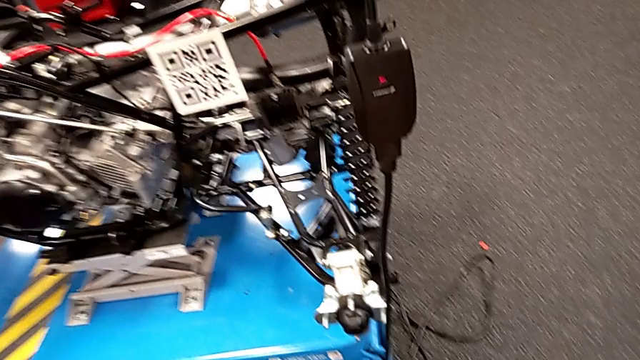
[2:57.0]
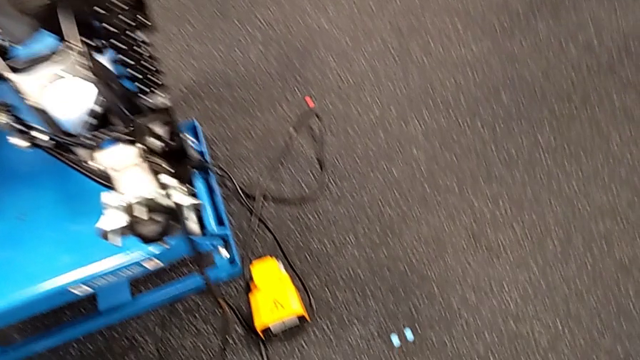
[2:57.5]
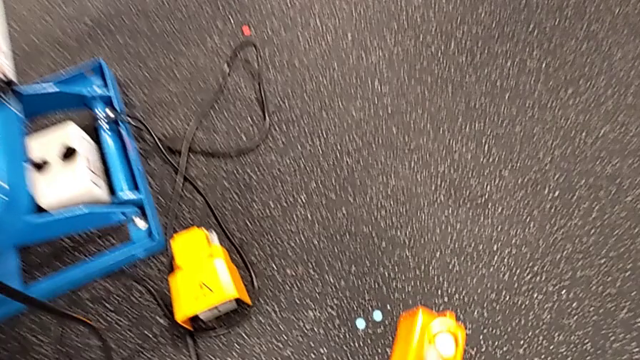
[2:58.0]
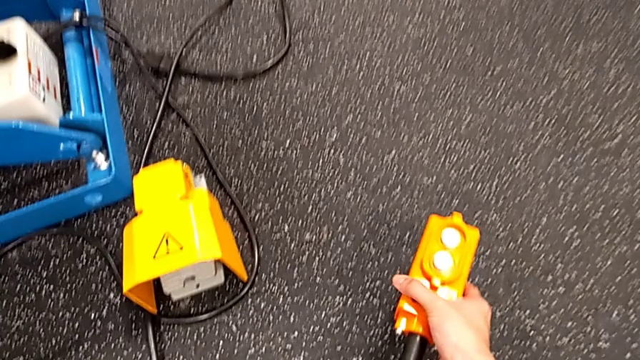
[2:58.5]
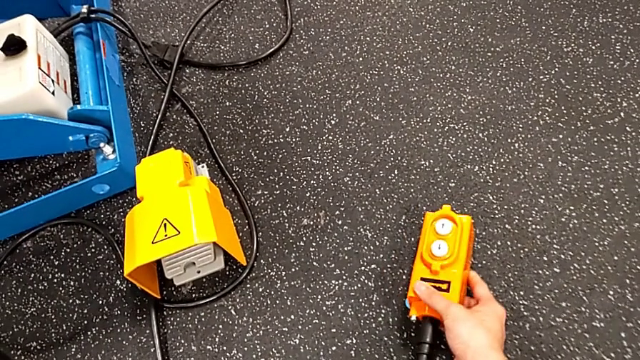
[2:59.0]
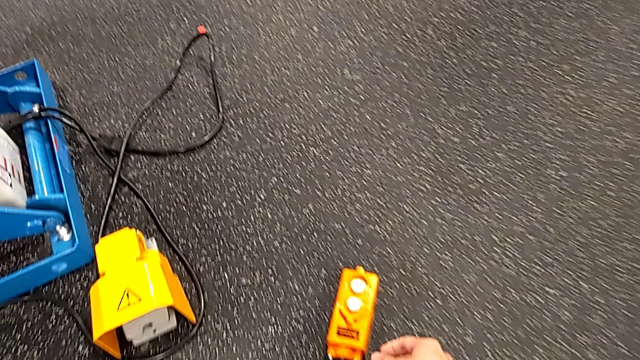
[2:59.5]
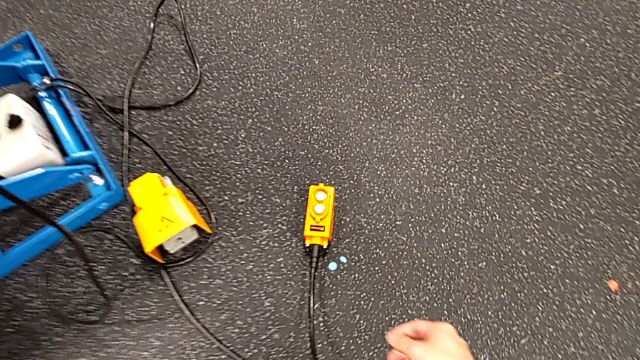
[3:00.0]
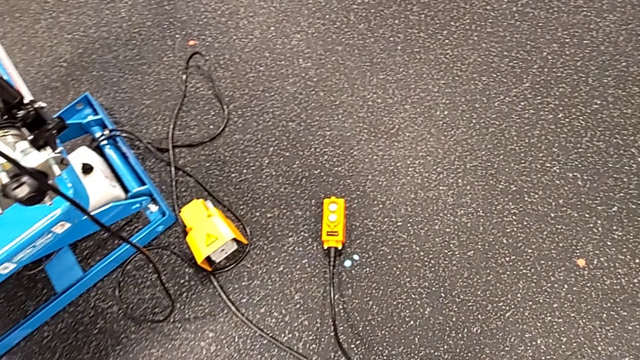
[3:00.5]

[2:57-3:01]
The camera wearer is using the remote to lift and lower the ATV. They place the remote.
